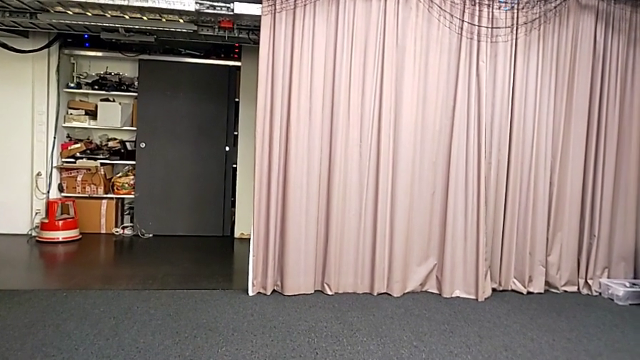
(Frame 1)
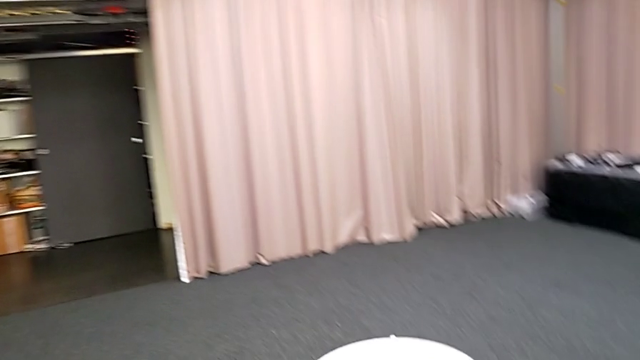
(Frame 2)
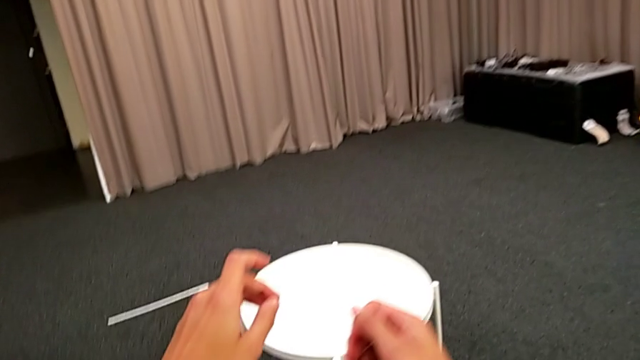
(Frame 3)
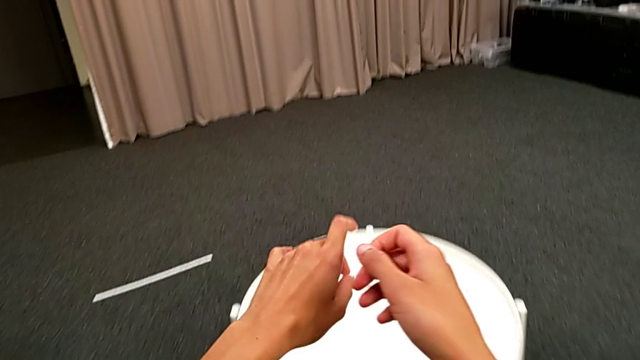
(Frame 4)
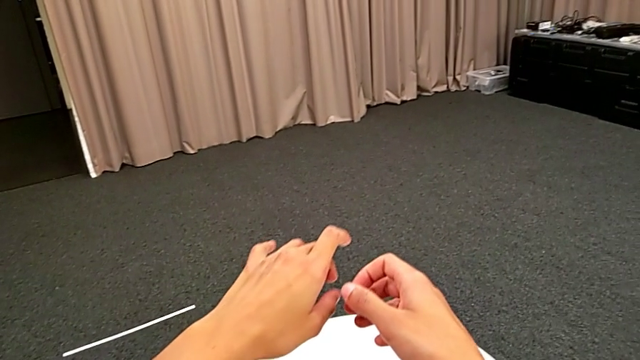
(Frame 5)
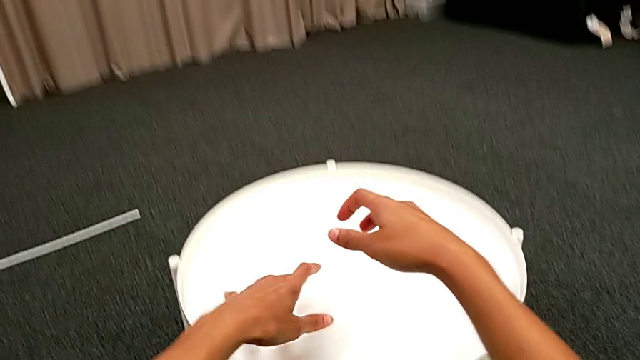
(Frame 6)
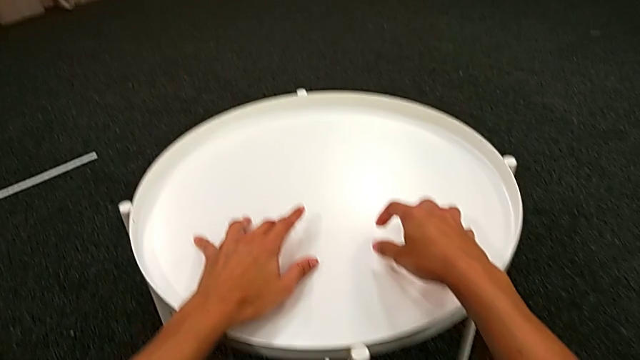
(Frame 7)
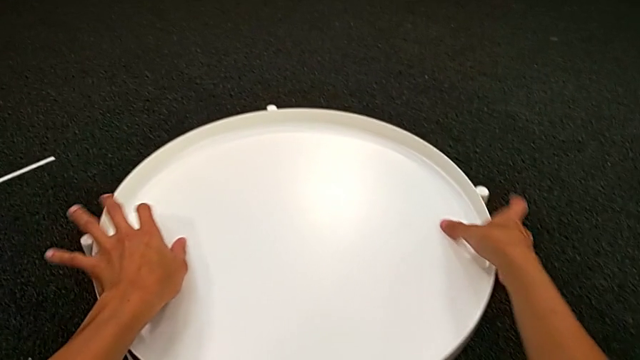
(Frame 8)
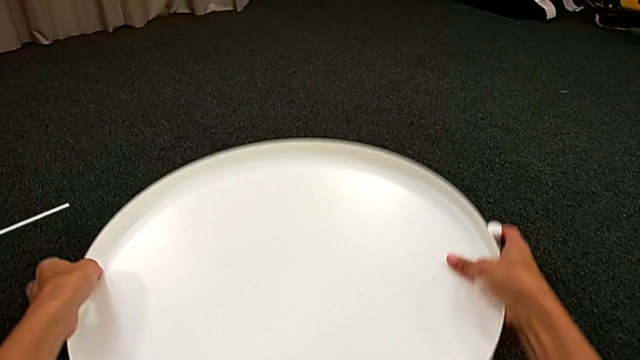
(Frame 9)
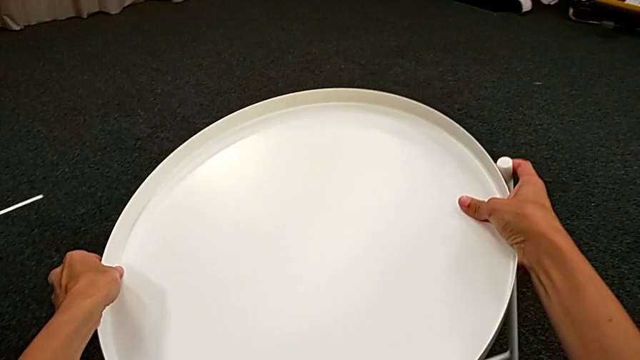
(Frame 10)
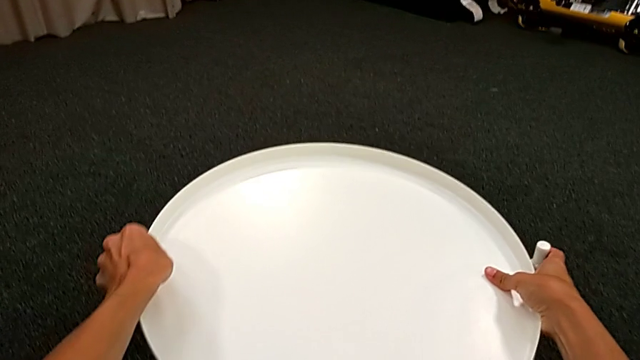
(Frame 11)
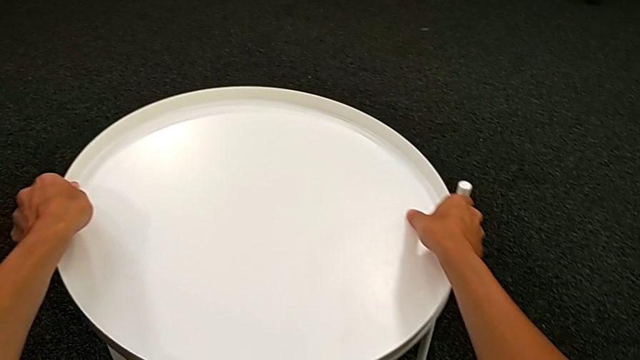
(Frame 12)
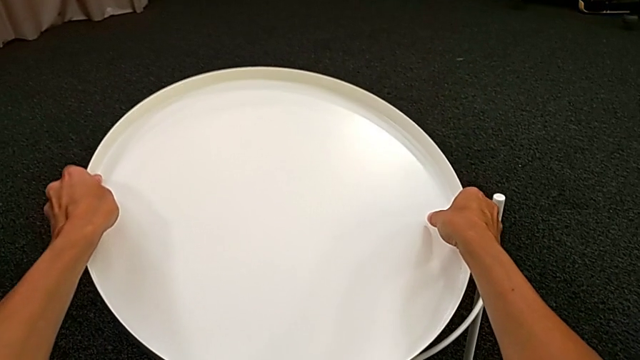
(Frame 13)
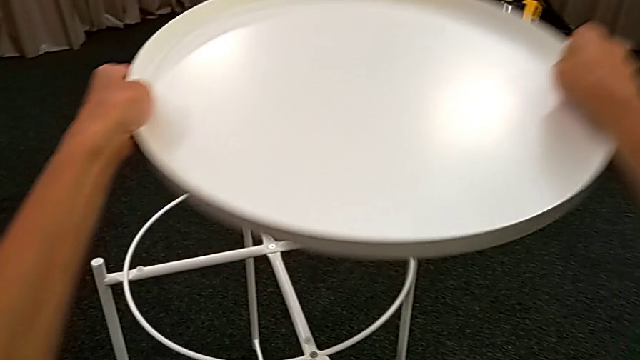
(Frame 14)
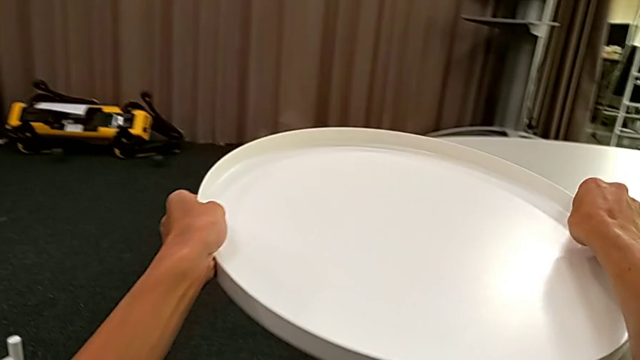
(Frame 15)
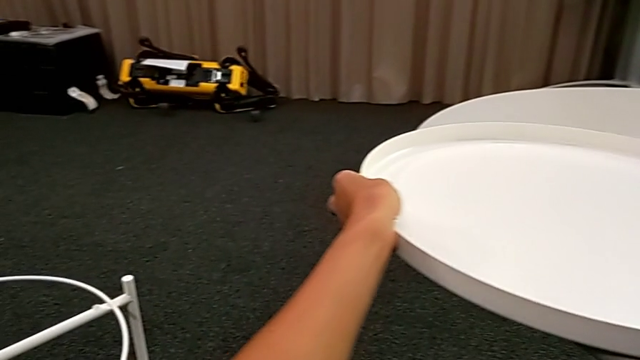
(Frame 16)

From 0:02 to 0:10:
The camera wearer disassembles the tray. They grab the tray table, wrongly lift it, lifting the whole table, and place it. They disassemble the tray, lift it and place it.

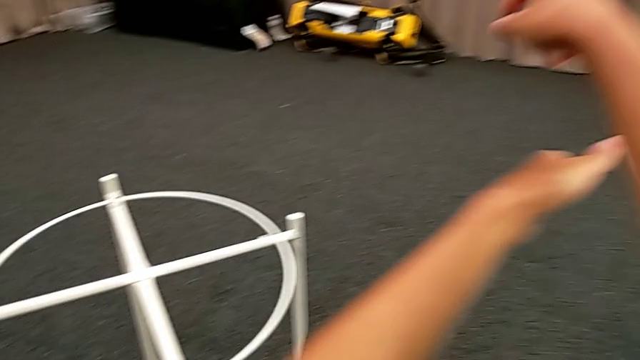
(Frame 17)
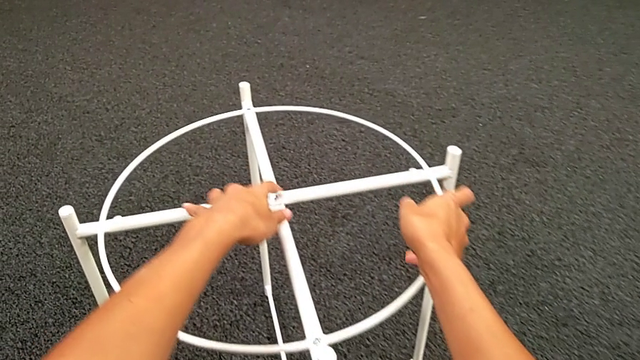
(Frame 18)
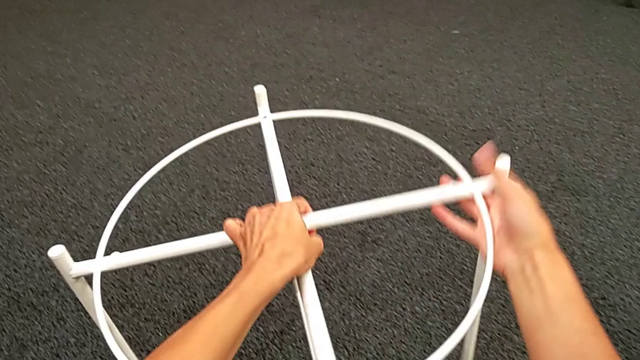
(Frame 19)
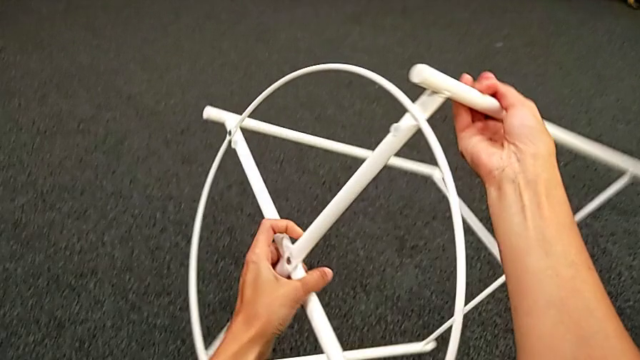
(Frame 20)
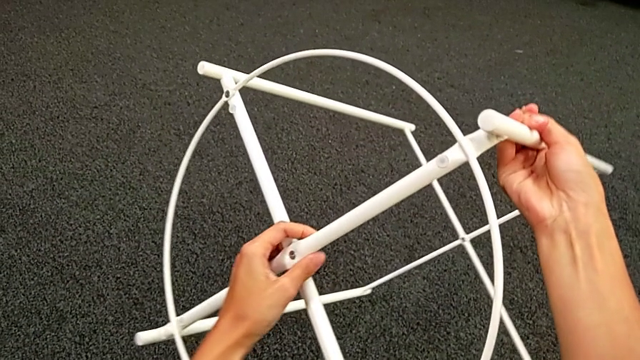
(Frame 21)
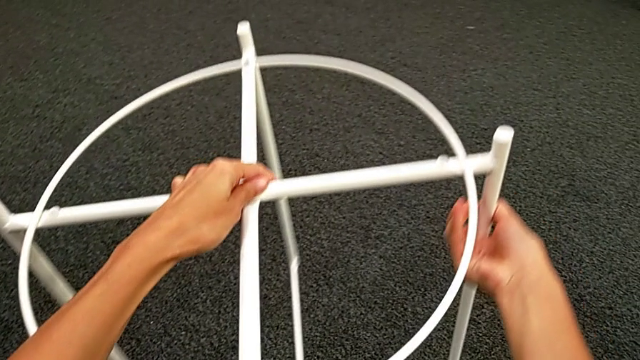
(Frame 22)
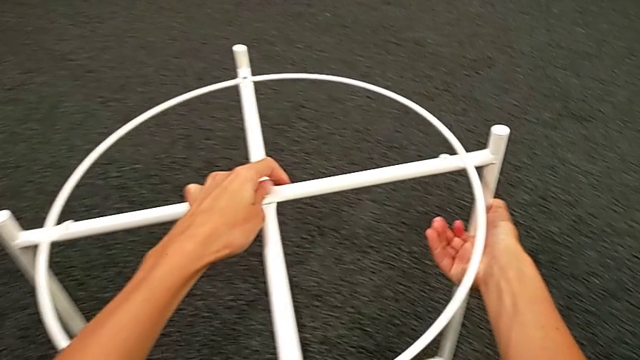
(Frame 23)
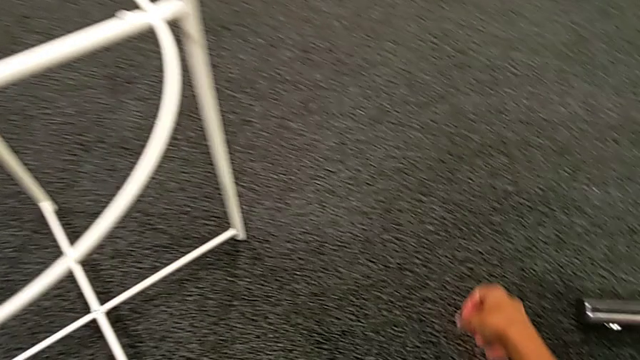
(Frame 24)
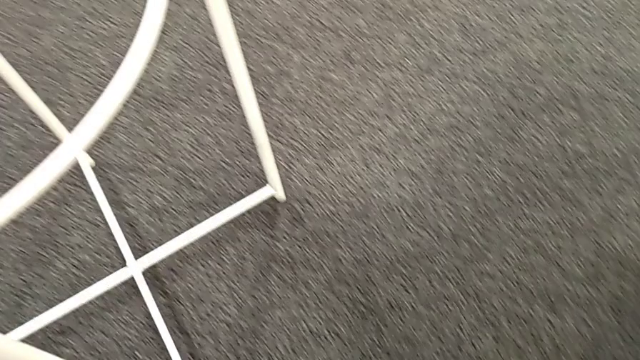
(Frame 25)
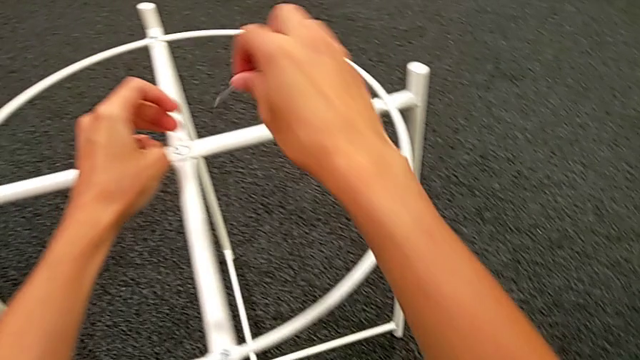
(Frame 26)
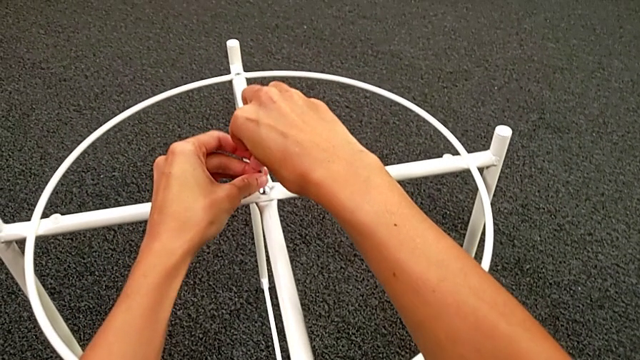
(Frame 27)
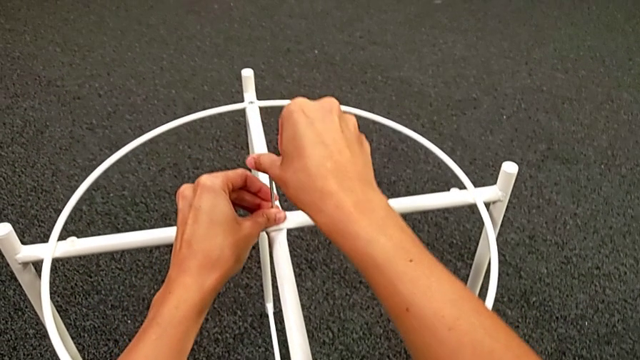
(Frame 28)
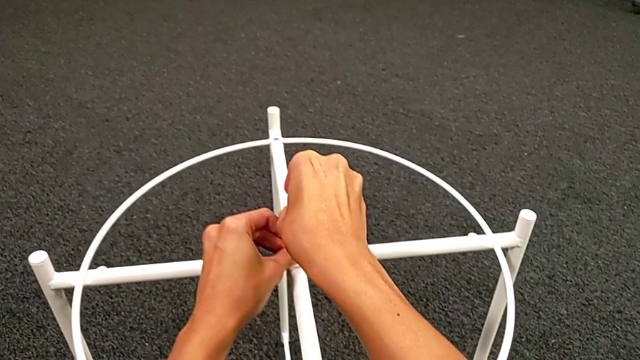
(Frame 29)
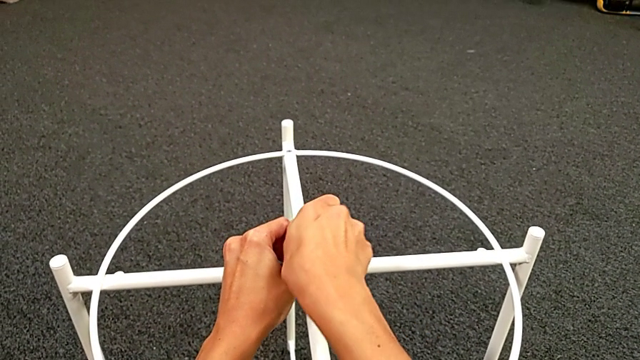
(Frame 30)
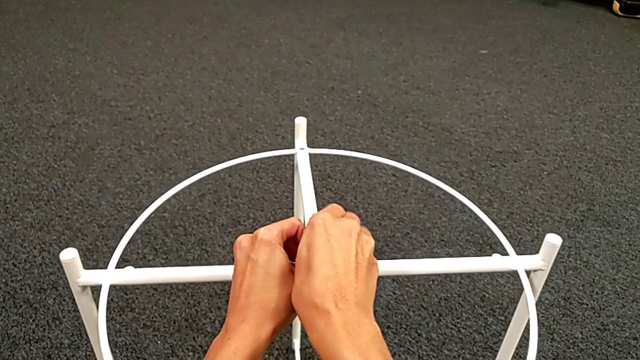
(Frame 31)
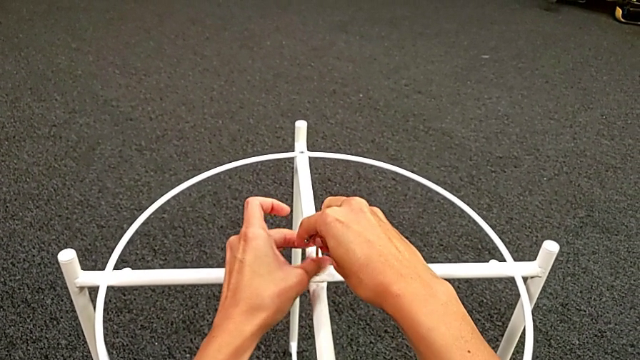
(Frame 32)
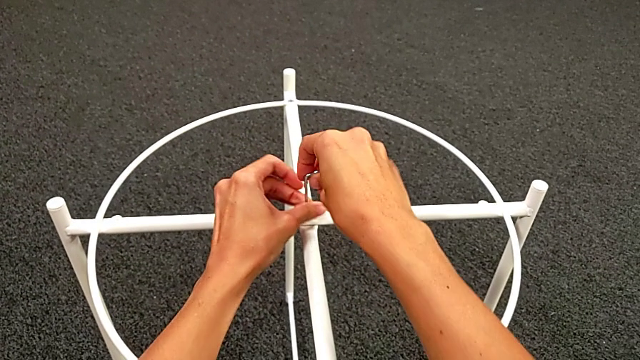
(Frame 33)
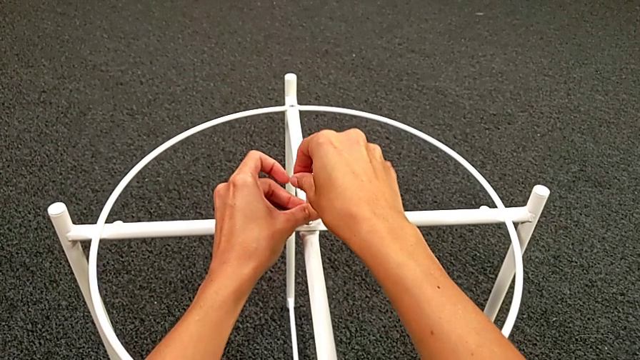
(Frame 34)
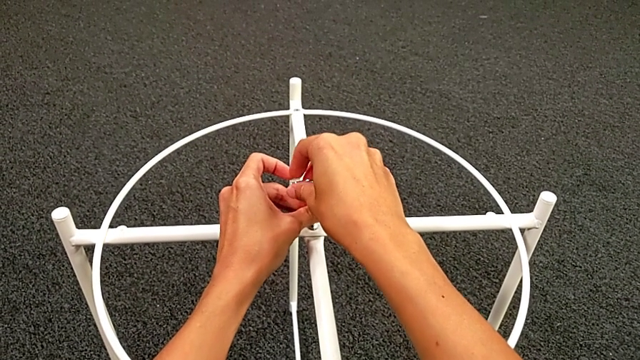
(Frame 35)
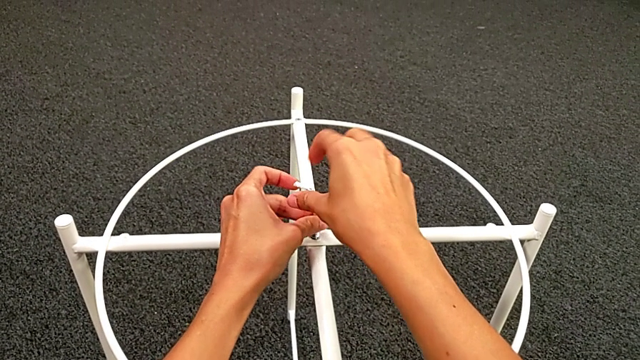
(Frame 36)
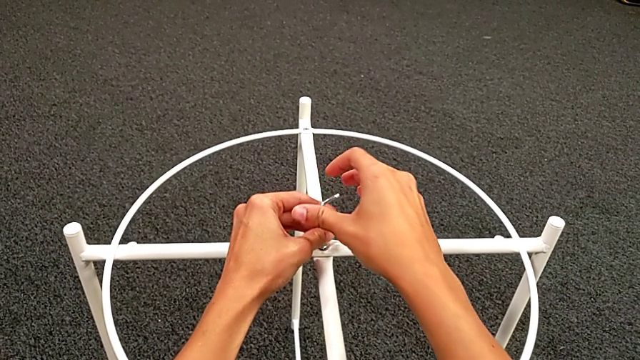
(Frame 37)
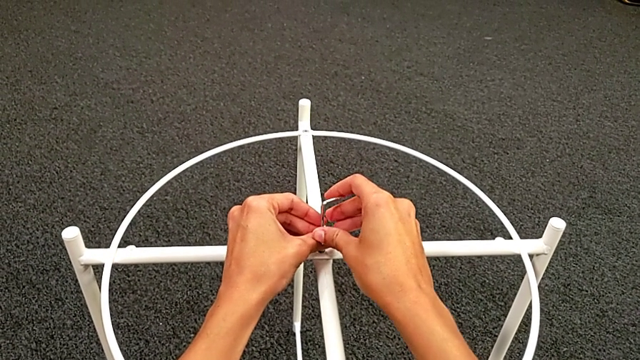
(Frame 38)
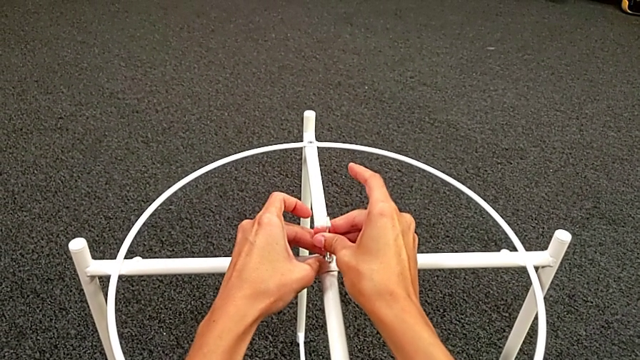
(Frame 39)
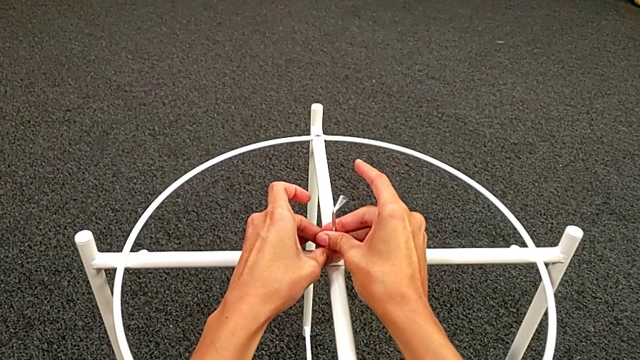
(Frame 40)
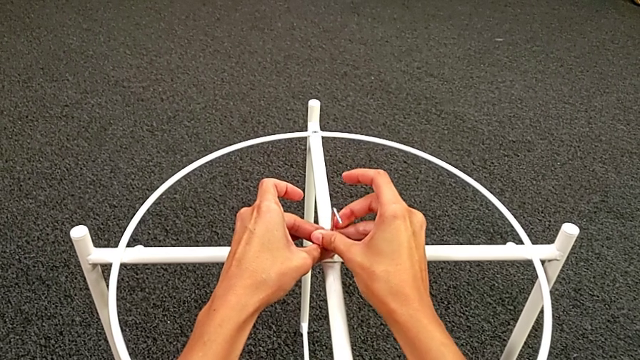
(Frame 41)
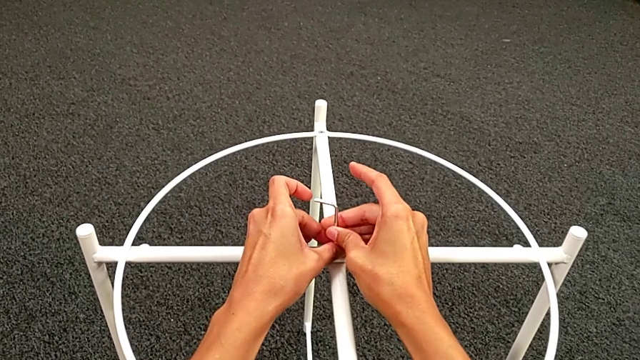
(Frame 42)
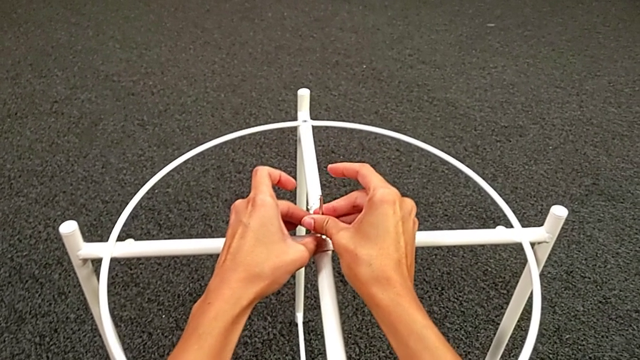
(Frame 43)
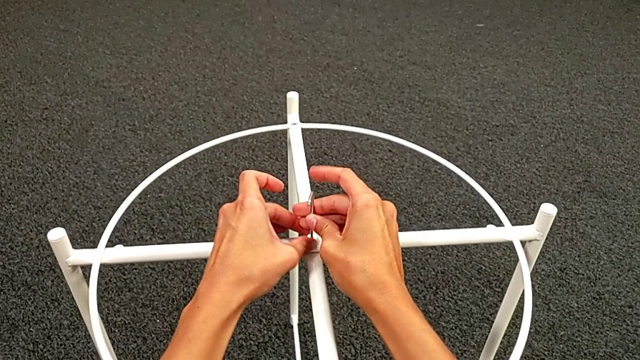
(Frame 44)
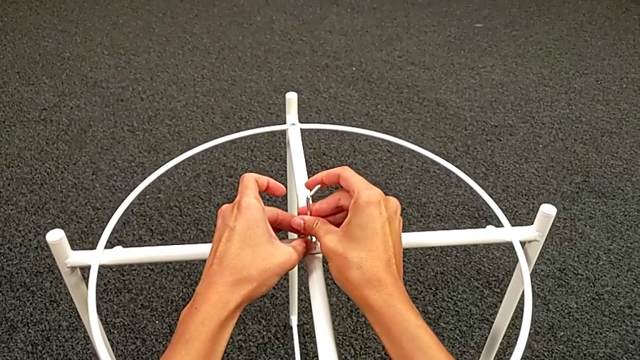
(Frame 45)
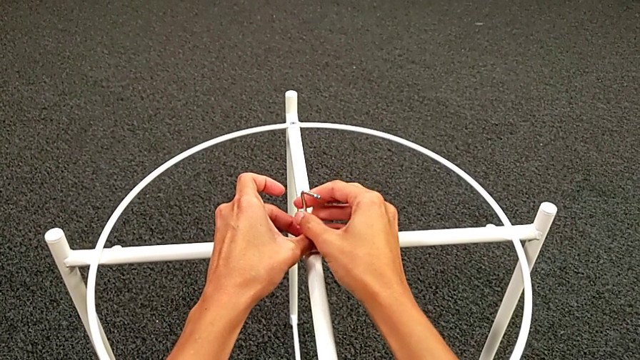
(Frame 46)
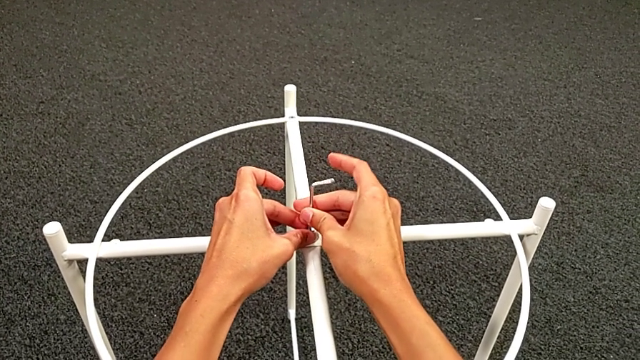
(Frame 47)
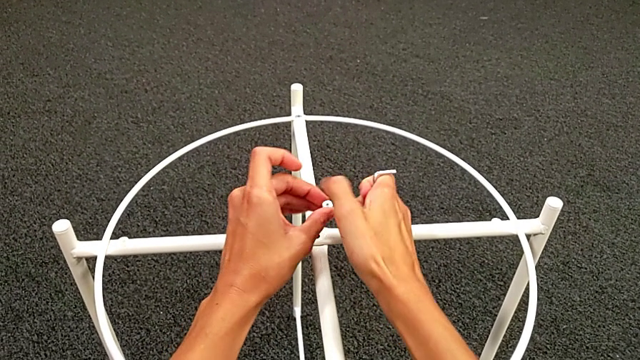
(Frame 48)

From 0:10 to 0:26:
The camera wearer is unscrewing the hex socket heads. They grab the tray table, rotate it and place it. They grab the Allen wrench, insert it and unscrew the hex socket head. They disassemble the hex socket head with the left hand and withdraw the Allen wrench with the right hand. They grab the screw.
